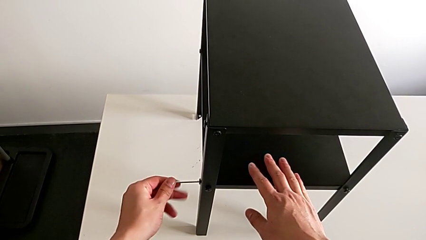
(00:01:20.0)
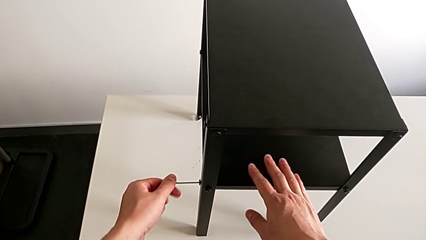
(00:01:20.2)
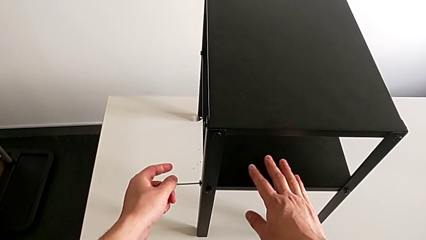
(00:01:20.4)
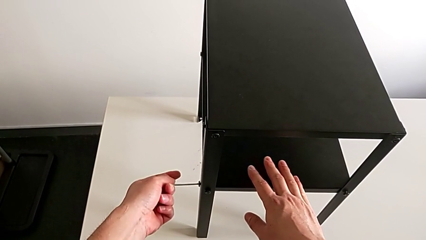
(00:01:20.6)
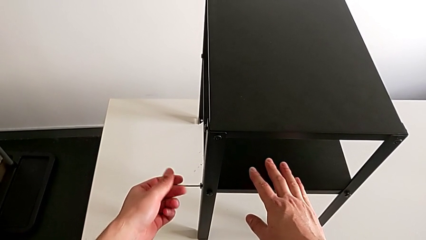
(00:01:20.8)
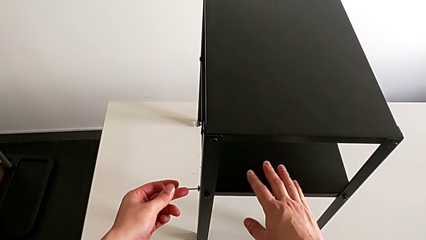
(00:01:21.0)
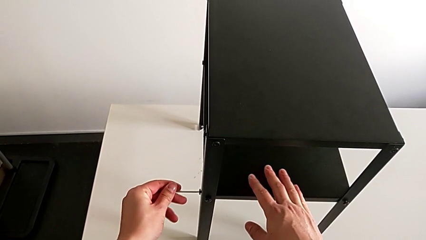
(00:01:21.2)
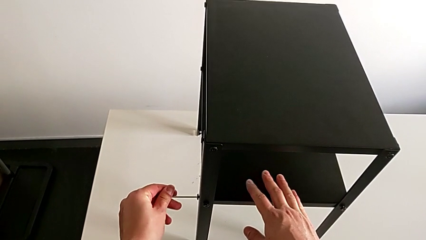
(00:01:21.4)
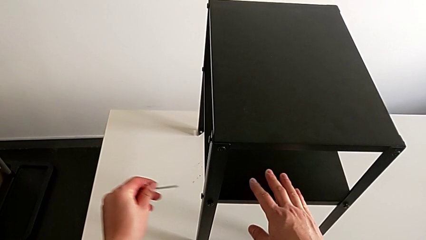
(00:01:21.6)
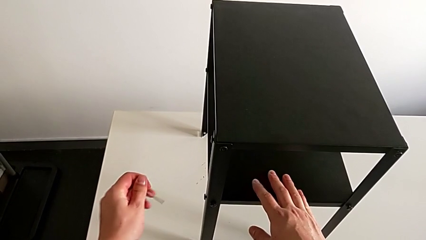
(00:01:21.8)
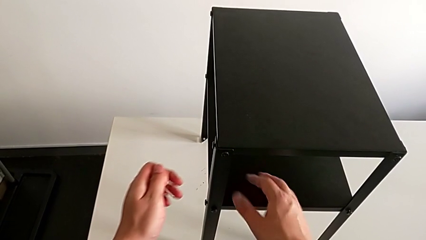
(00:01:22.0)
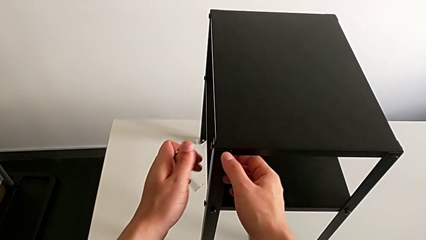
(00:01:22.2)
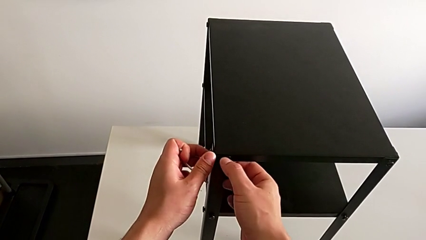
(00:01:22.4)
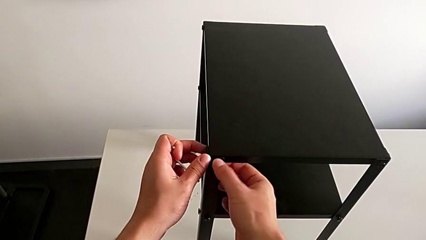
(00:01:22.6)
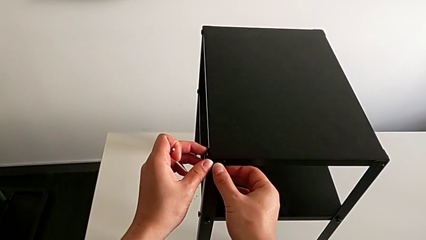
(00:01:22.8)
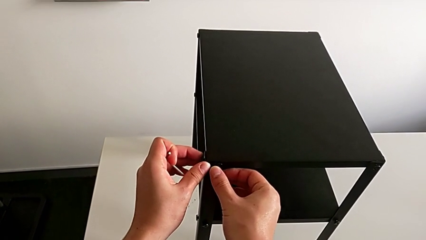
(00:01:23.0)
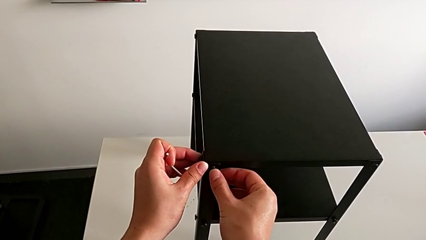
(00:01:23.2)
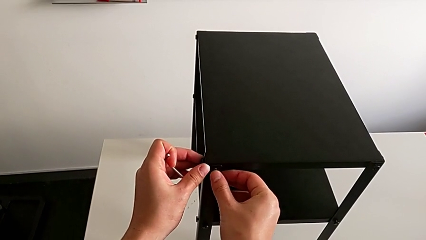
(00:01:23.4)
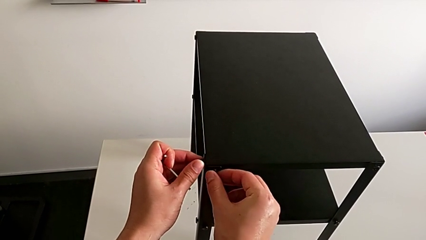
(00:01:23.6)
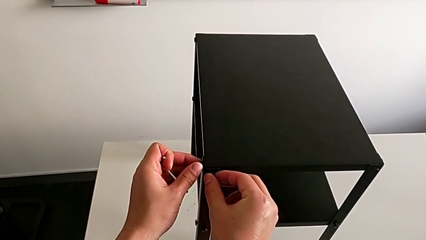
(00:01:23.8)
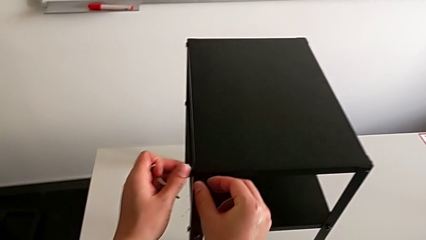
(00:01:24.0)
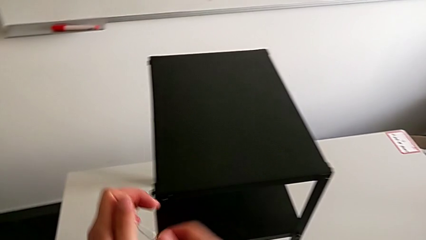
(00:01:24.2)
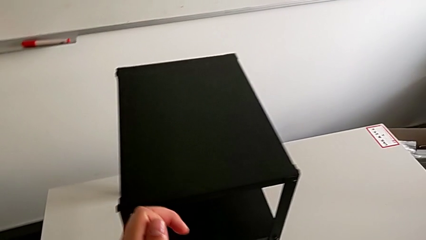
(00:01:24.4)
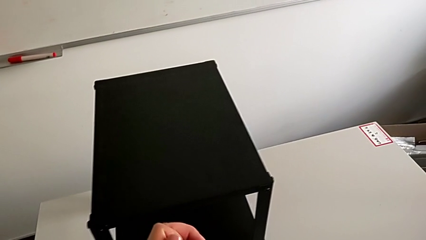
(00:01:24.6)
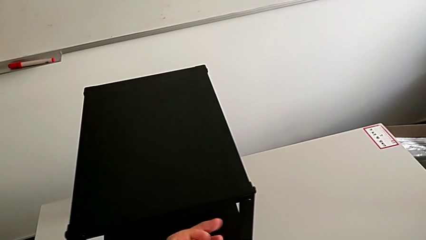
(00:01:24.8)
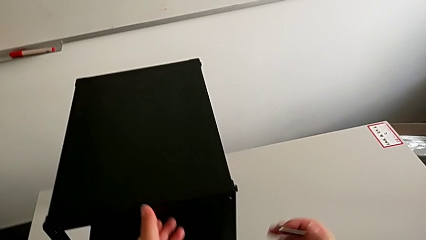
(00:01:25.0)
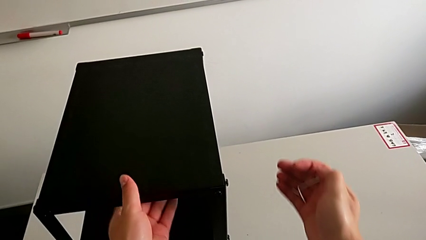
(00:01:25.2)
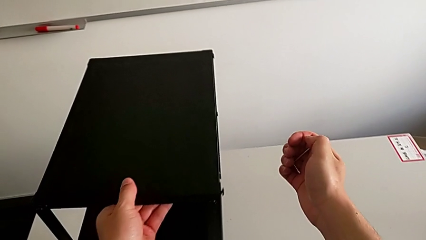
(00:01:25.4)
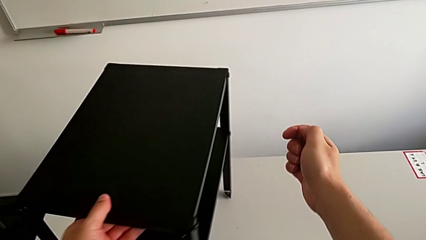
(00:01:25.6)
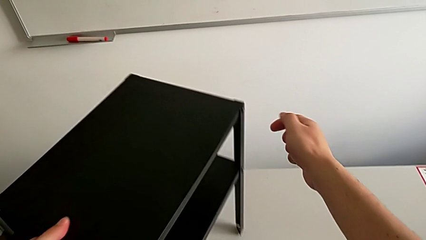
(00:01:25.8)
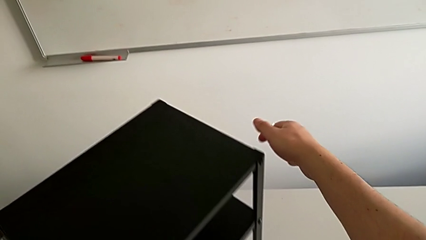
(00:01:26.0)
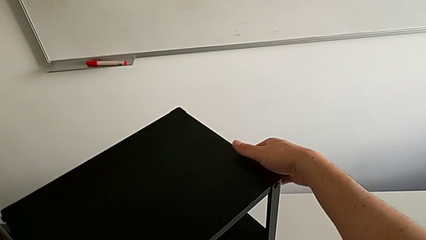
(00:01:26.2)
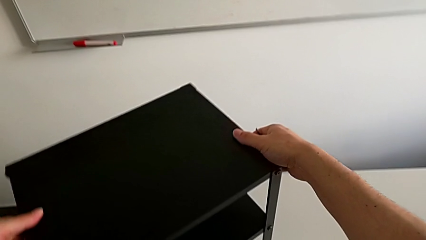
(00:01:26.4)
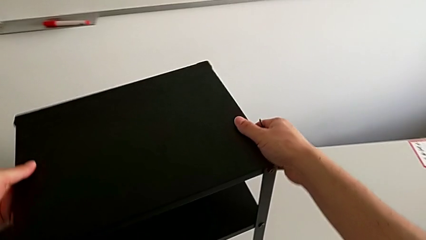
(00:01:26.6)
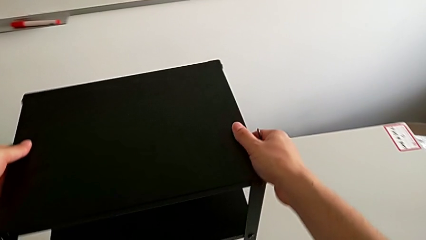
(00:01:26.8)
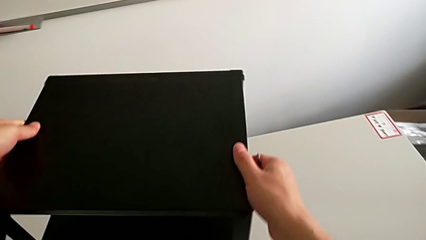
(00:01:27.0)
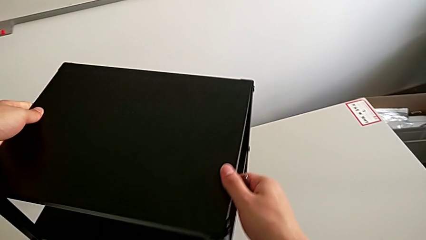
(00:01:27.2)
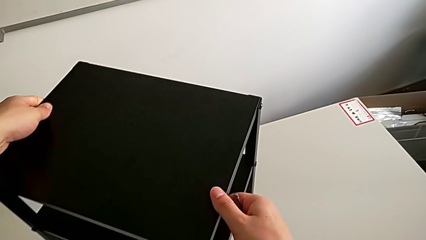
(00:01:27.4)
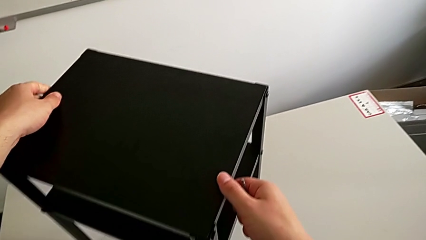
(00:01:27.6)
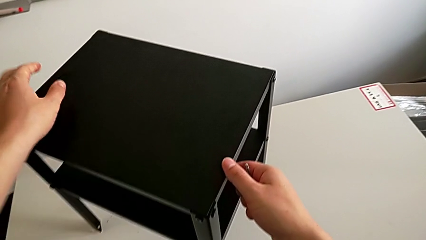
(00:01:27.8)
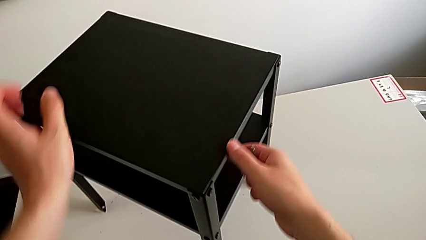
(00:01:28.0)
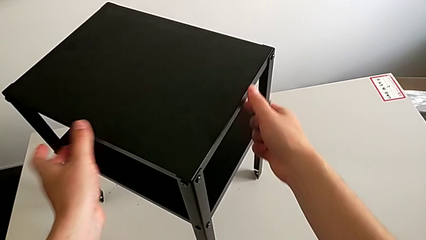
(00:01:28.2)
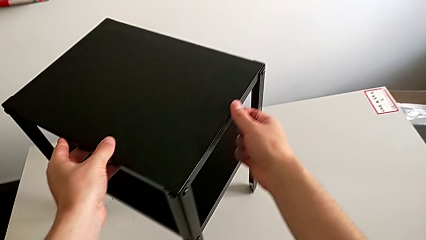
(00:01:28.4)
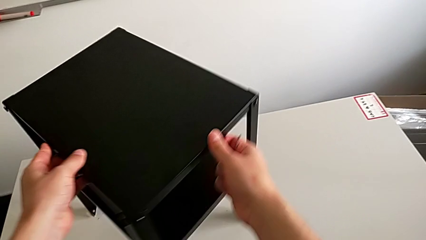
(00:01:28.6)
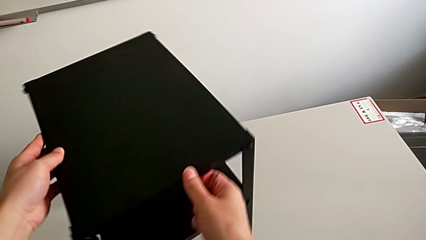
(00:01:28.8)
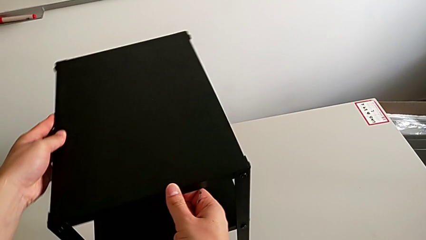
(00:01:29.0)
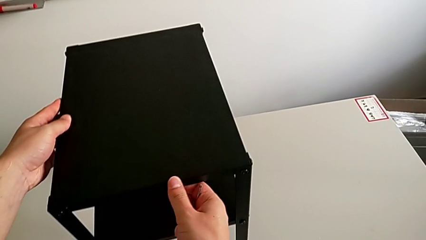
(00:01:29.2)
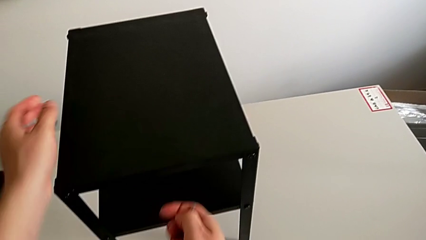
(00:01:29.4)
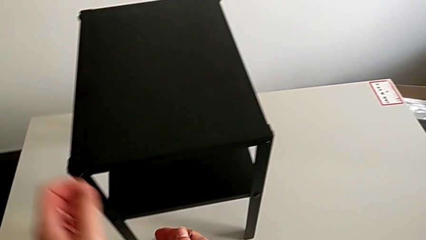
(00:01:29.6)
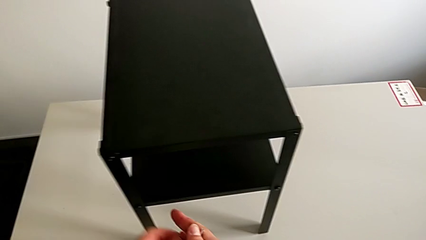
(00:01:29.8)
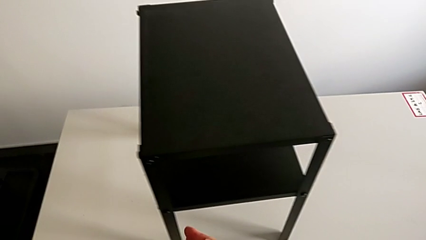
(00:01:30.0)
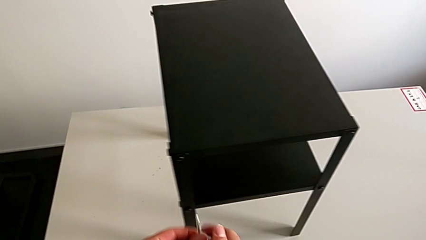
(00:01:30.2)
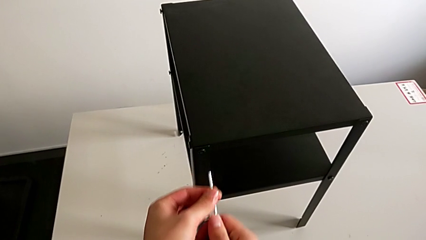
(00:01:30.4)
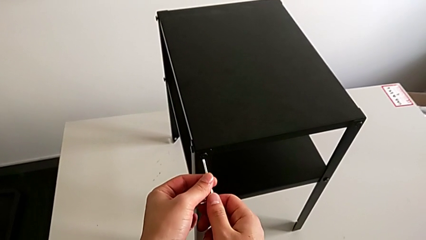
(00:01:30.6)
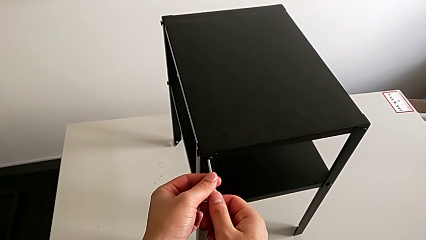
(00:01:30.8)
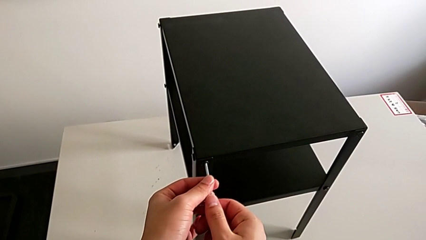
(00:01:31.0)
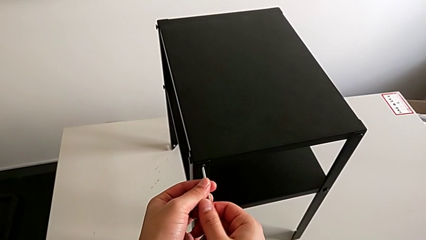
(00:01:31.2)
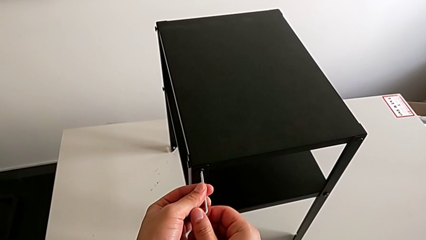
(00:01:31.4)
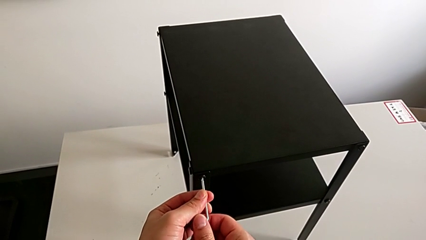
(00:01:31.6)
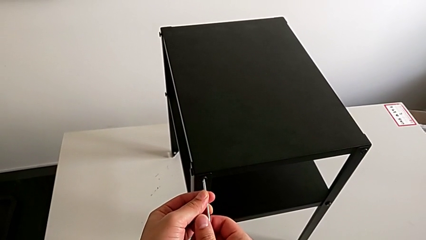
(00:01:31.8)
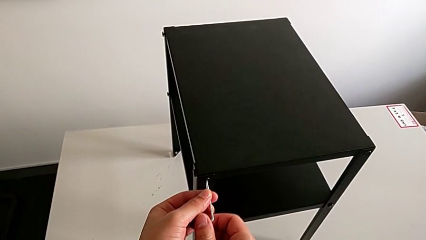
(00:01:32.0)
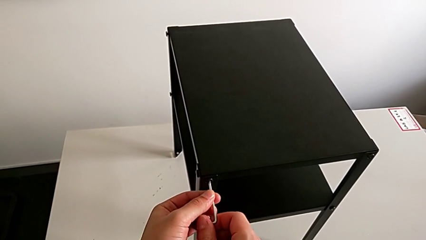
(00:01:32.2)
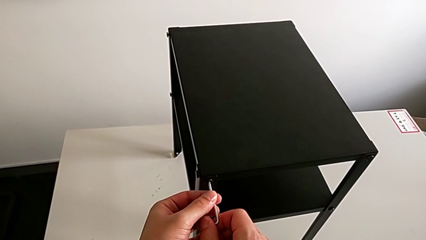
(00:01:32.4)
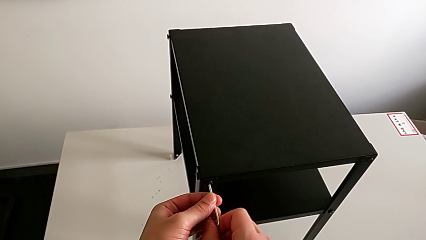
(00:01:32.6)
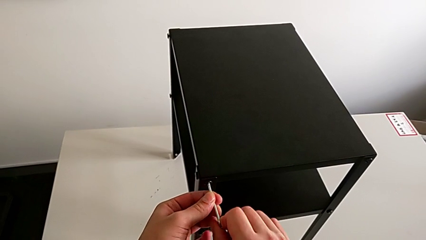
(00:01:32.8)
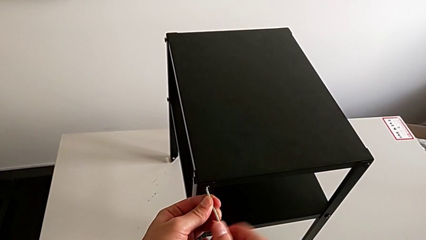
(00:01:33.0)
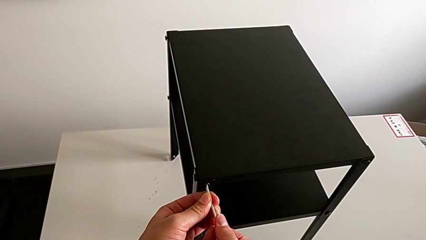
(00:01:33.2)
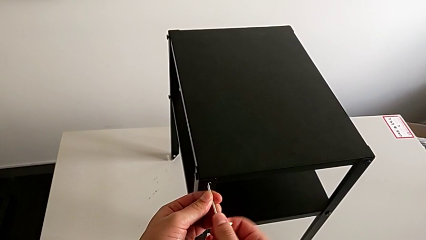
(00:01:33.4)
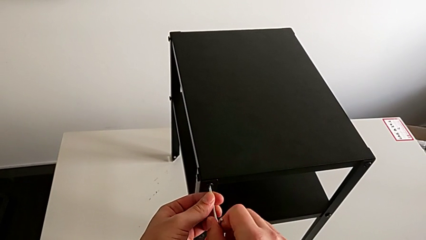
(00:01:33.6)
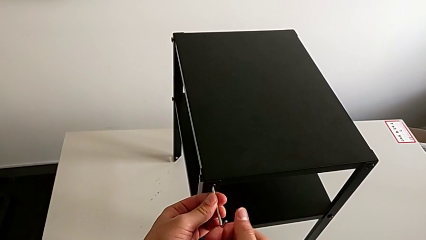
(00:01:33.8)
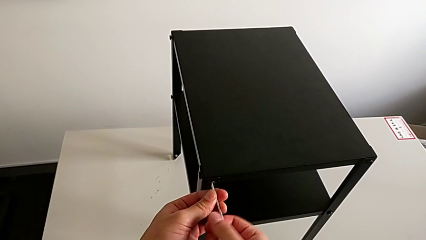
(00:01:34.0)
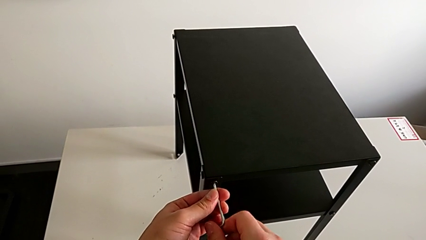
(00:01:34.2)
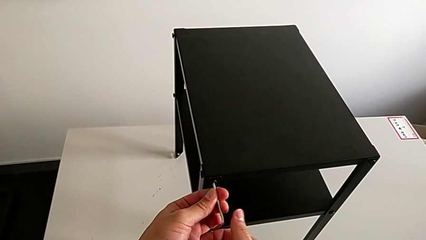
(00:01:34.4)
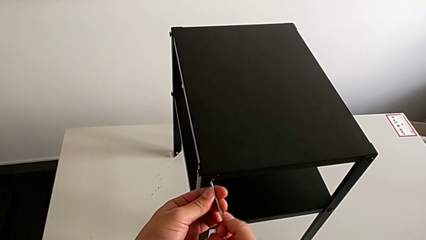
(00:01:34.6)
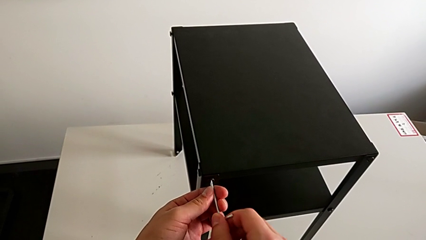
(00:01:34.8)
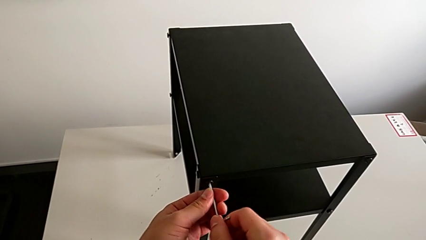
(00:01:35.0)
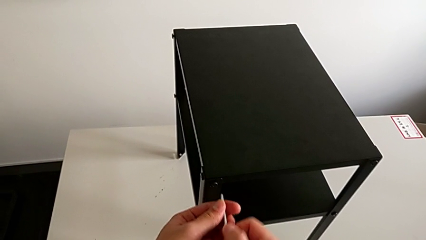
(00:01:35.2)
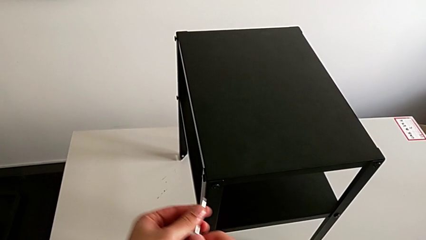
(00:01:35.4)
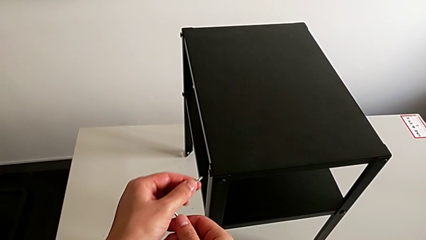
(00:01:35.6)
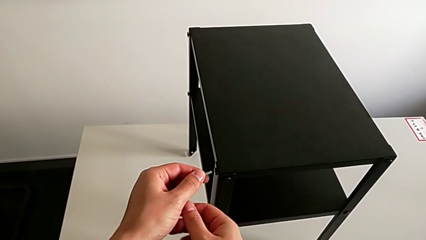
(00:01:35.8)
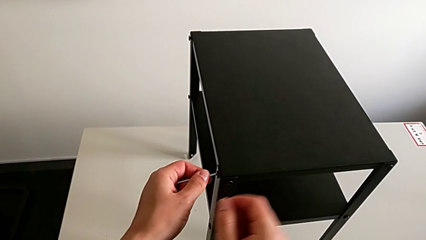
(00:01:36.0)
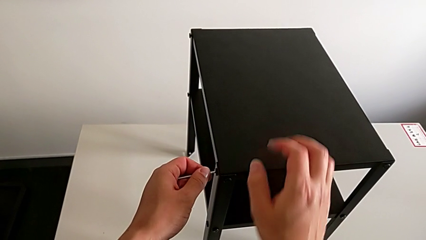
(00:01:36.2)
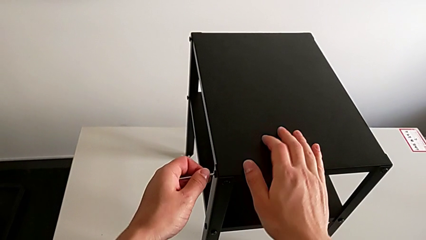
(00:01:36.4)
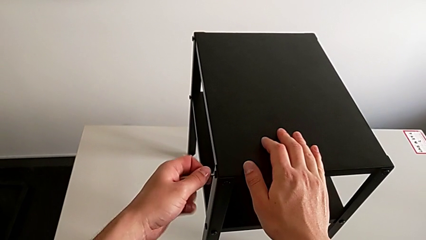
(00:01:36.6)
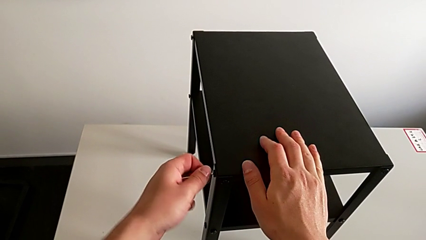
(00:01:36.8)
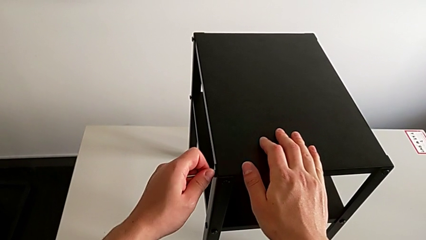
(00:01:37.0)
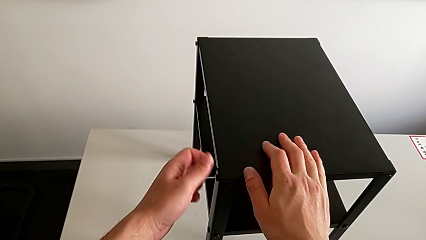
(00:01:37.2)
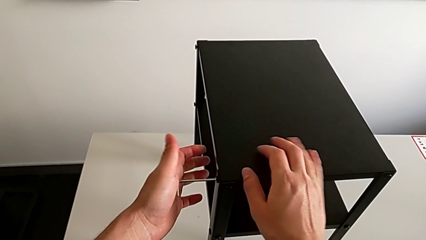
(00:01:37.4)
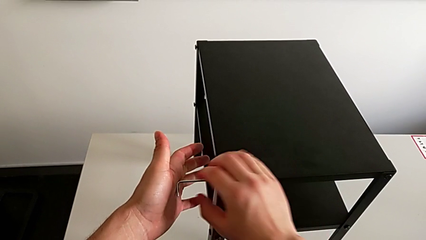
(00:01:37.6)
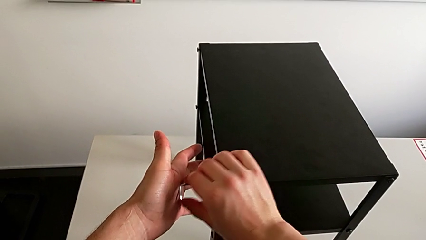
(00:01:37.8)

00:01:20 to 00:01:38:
The camera wearer is loosening the hex socket head of the legs with an Allen wrench. They withdraw the Allen wrench, unscrew the hex socket head, slide the nightstand, approach the Allen wrench, insert it, unscrew the hex socket head, withdraw the Allen wrench and insert it.
